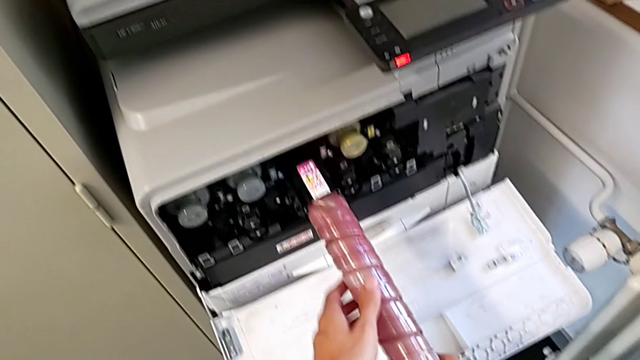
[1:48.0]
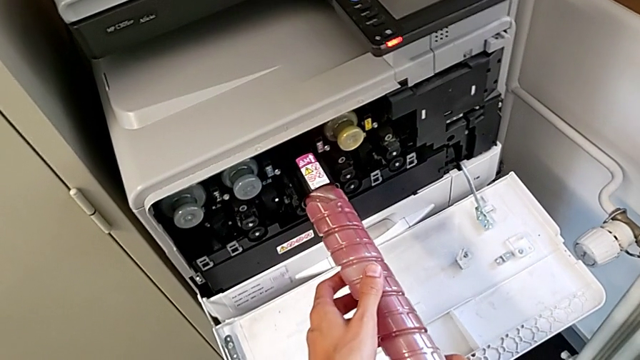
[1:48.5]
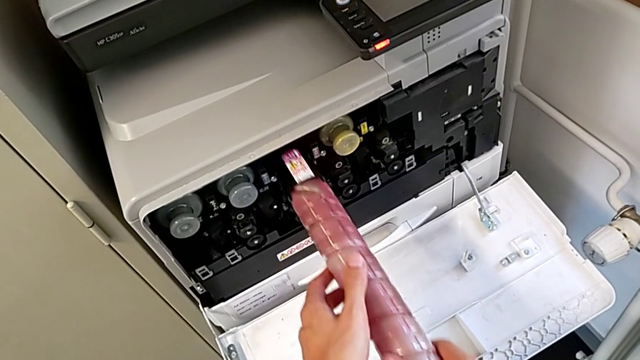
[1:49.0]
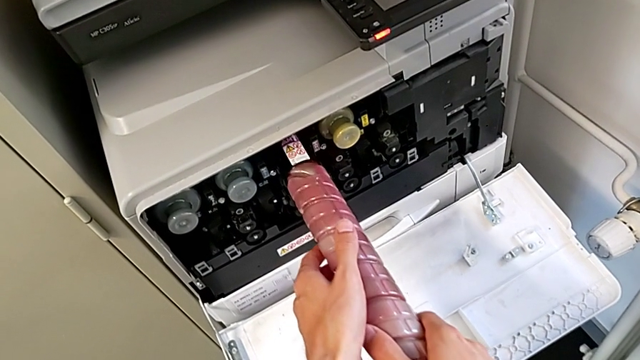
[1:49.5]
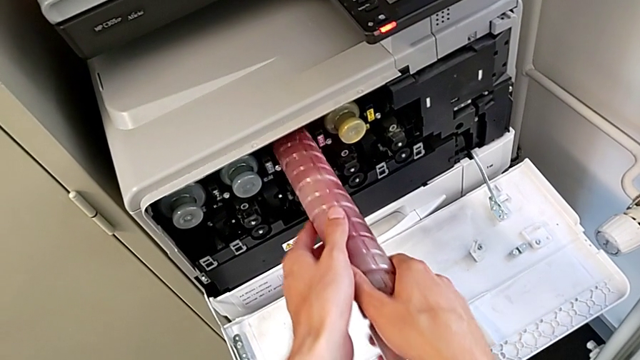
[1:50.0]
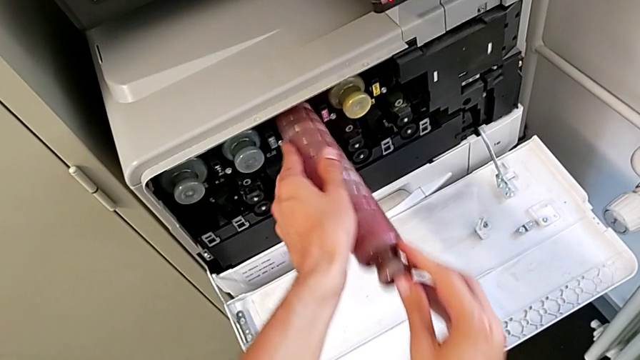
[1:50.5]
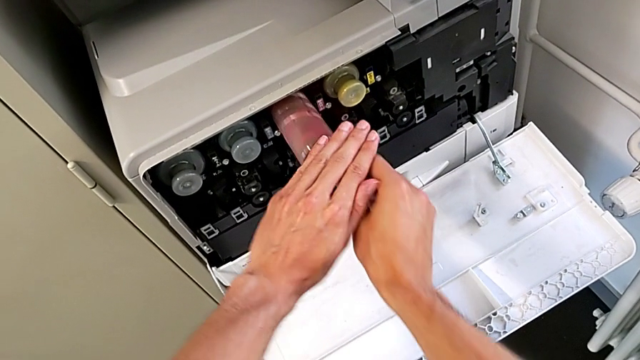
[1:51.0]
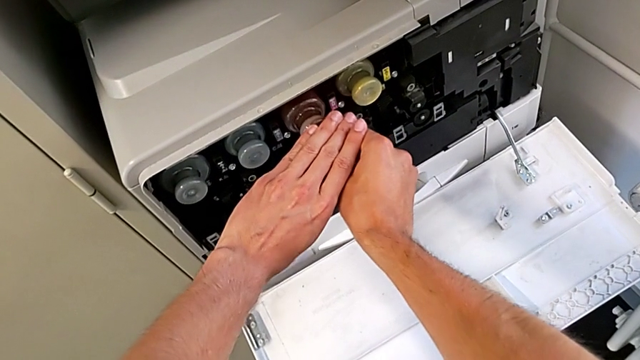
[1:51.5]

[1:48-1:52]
The camera wearer is shifting the magenta ink cartridge. They keep inserting the magenta ink cartridge.

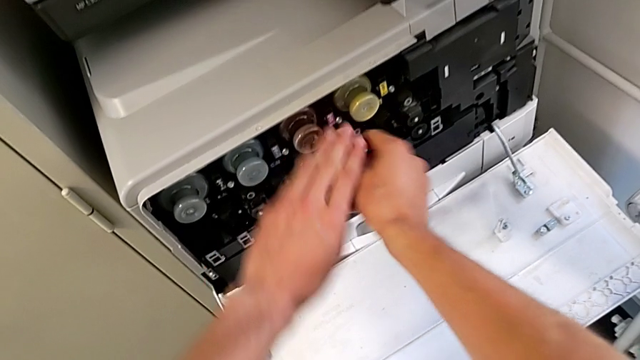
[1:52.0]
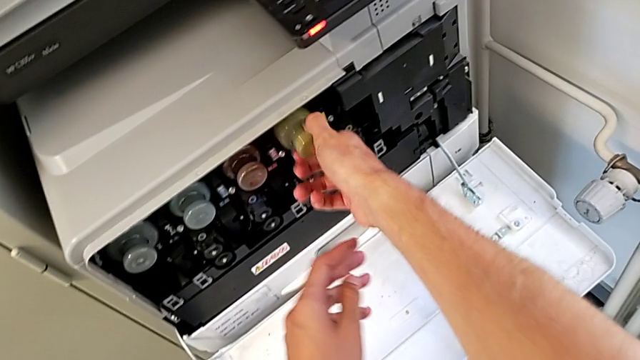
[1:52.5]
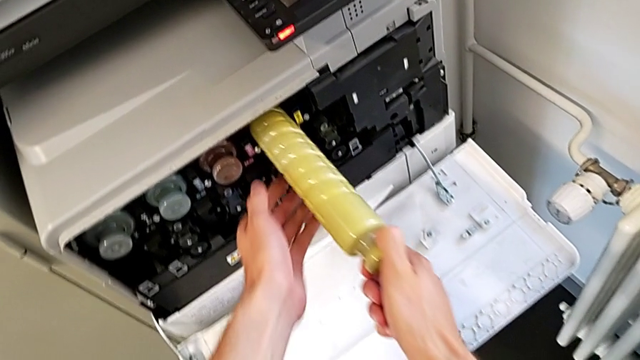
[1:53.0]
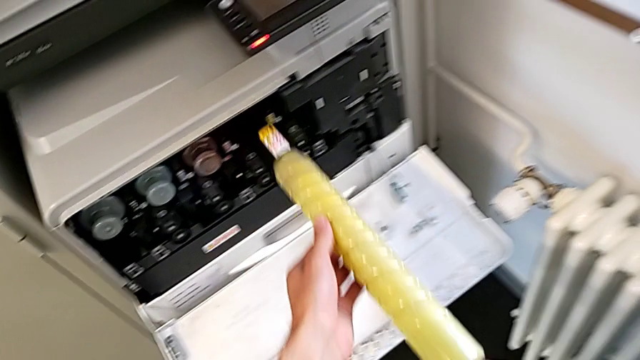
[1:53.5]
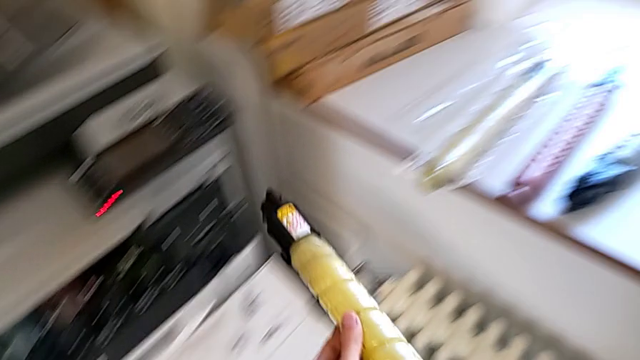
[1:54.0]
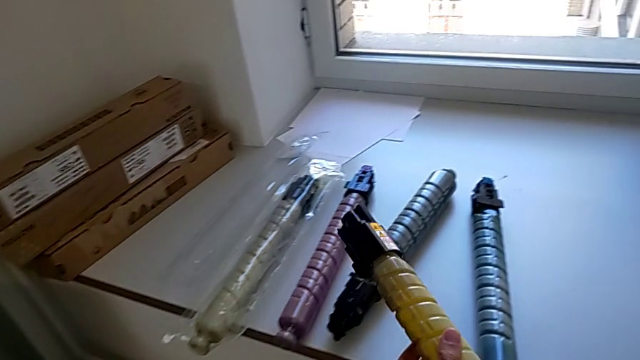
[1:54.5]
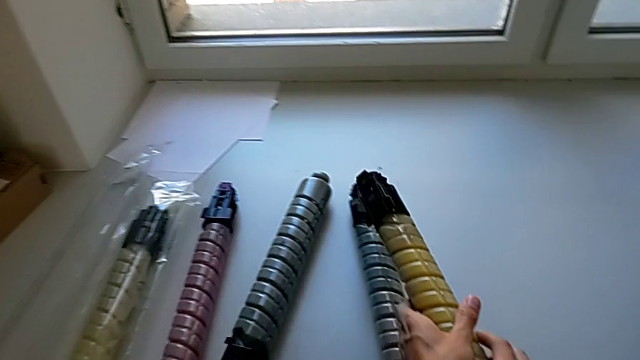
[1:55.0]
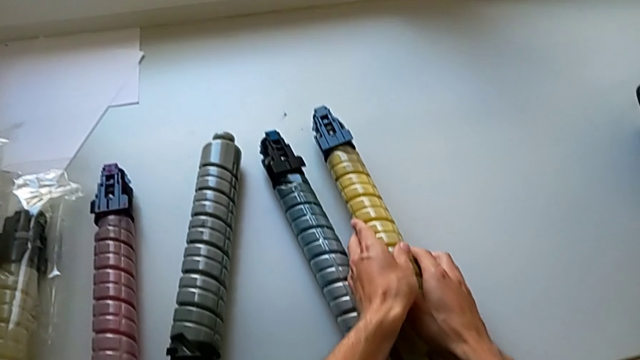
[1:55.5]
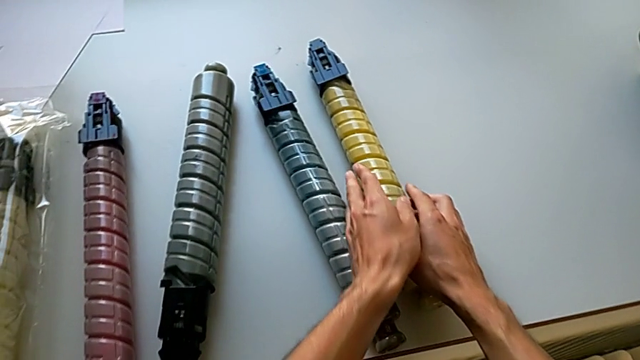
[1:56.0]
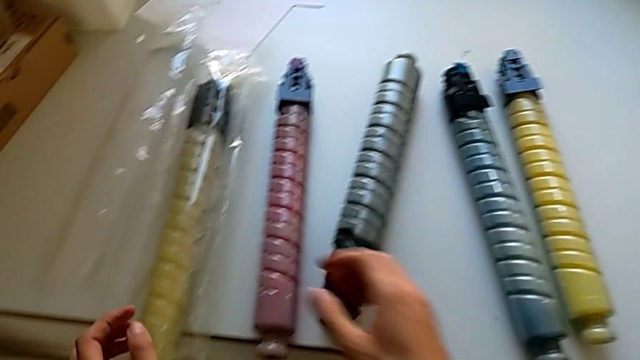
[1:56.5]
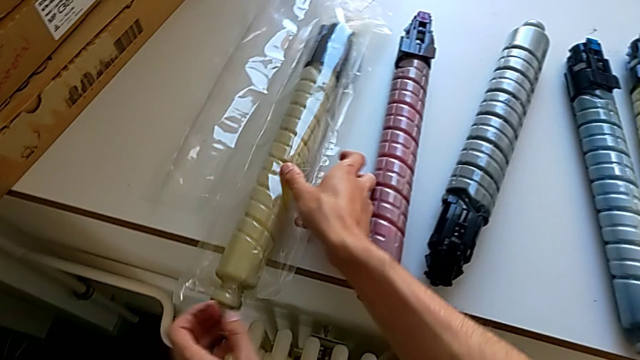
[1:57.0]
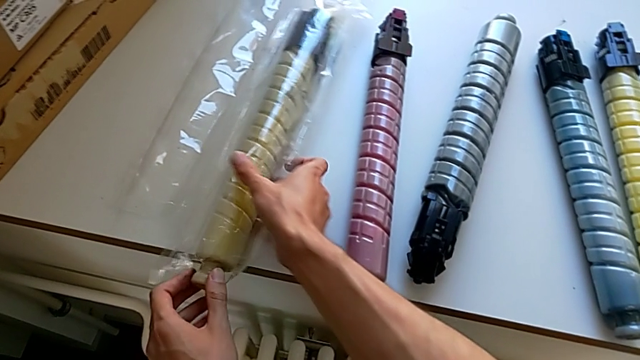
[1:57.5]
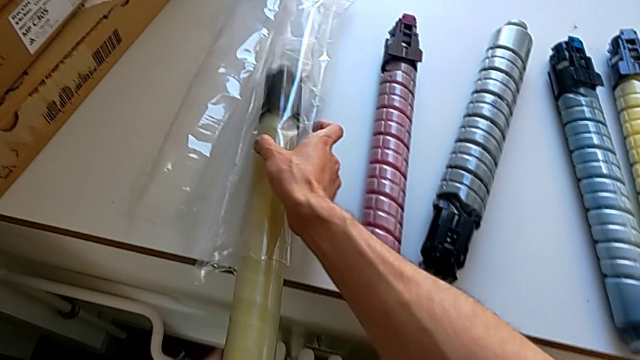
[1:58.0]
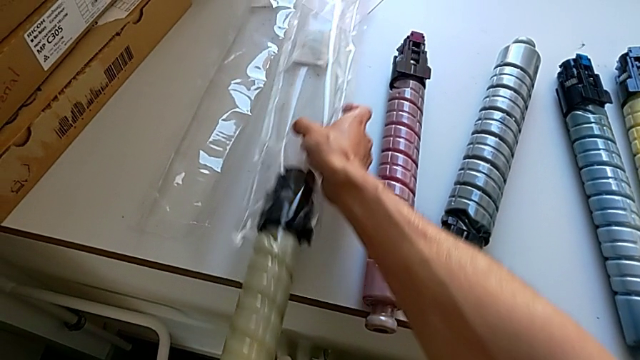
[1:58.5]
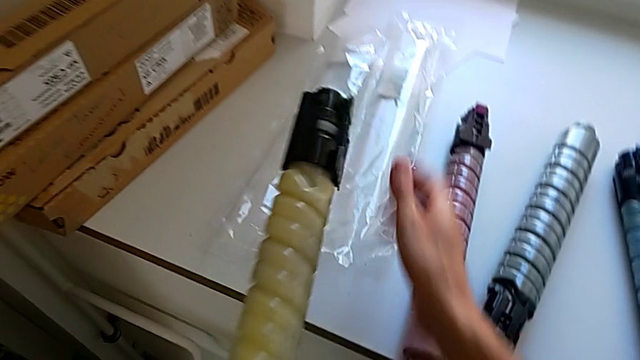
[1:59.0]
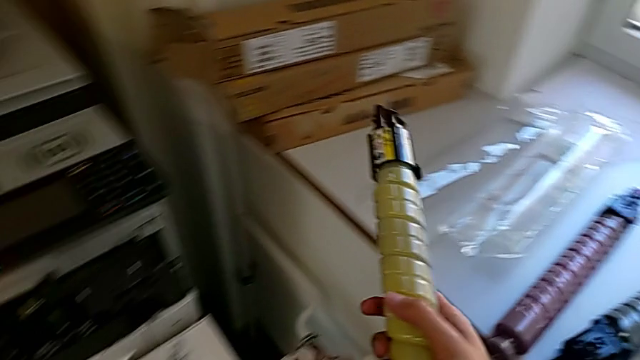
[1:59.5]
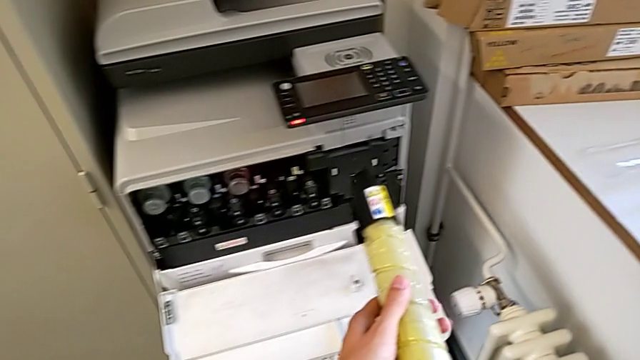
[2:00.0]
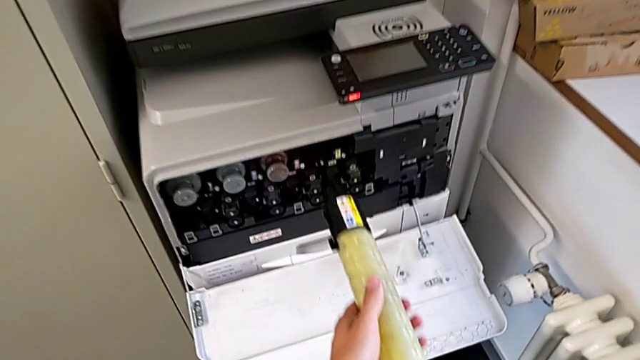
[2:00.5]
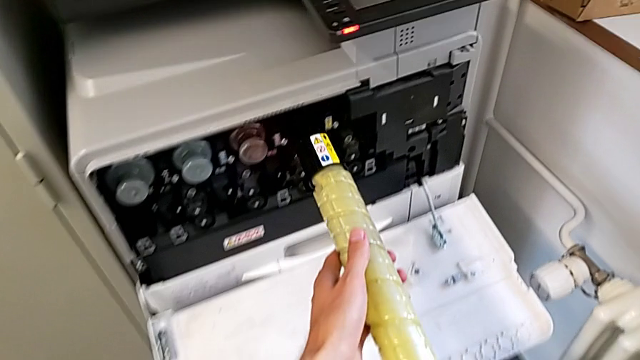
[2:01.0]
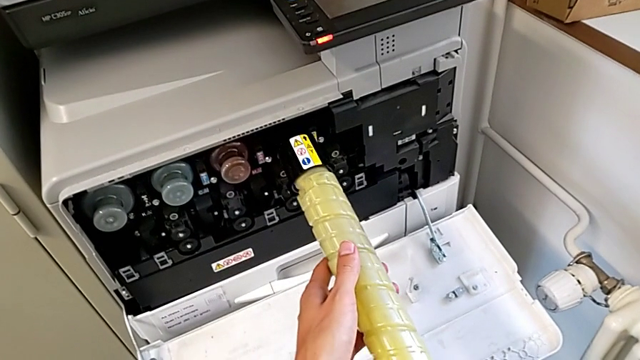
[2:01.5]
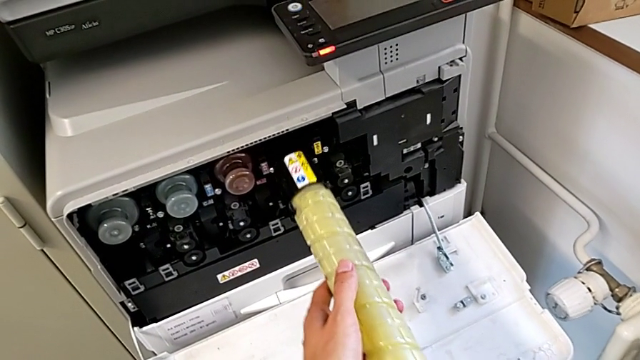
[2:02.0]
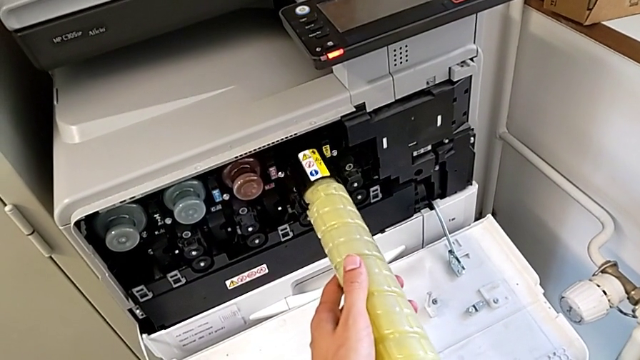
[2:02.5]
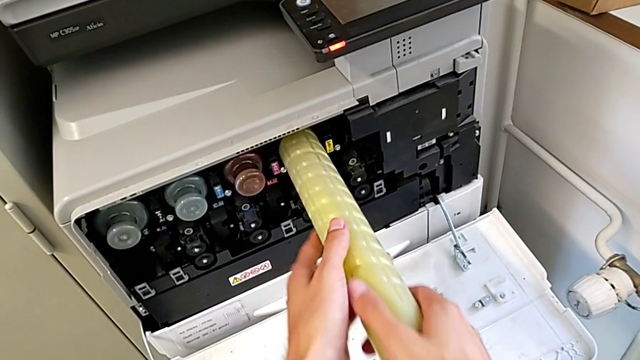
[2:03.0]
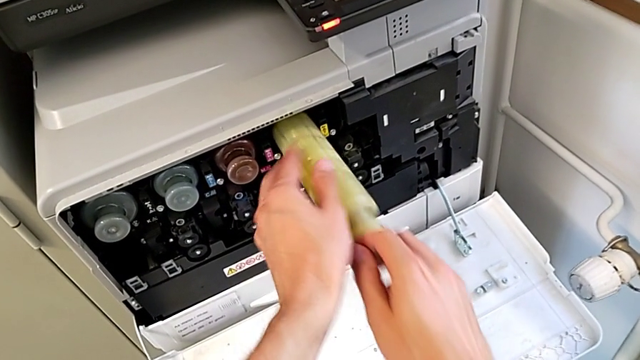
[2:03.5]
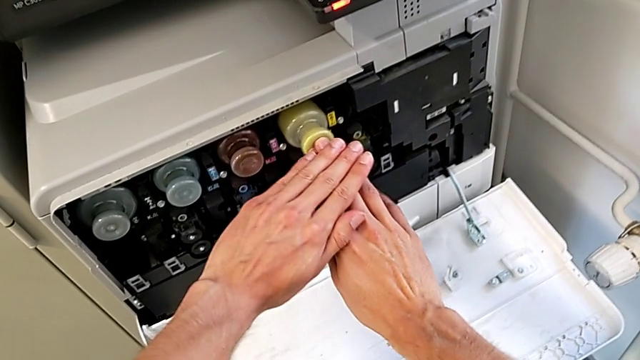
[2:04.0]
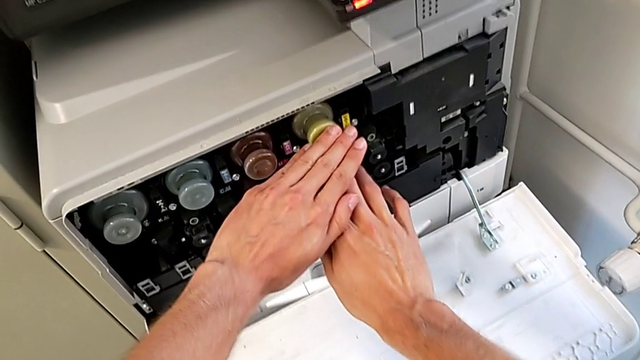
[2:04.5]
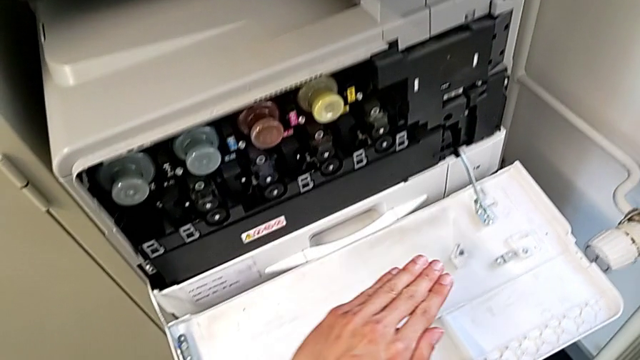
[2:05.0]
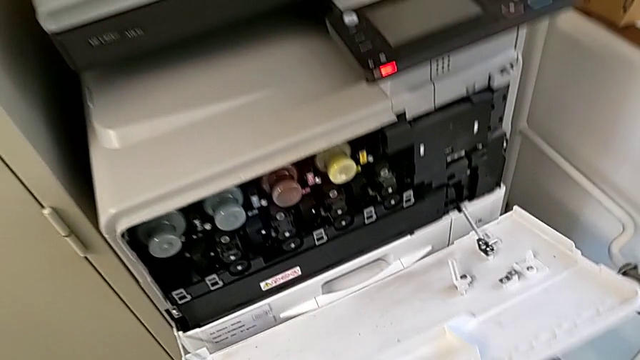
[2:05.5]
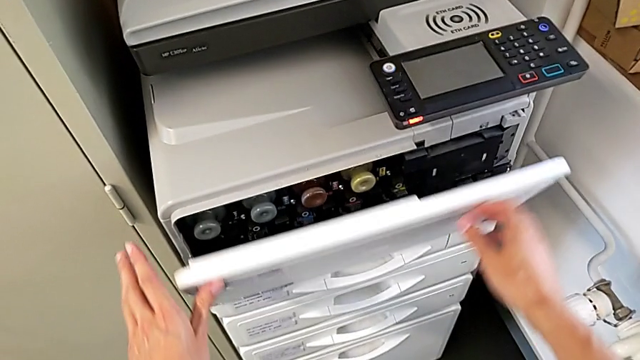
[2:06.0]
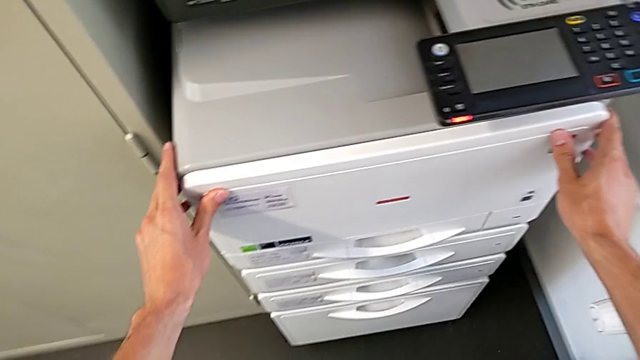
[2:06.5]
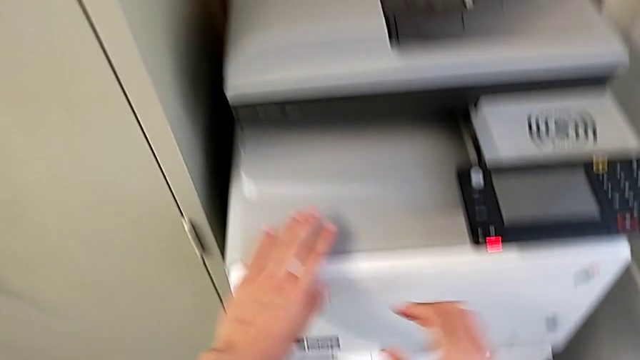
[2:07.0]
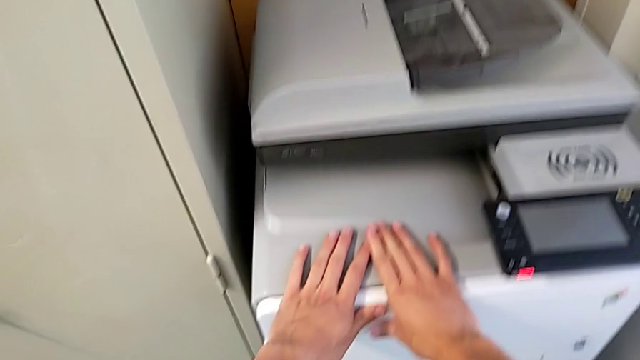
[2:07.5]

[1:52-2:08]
The camera wearer shifts the yellow ink cartridge. They pull the yellow ink cartridge, place it, grab it, withdraw it, insert it and close the cartridge gate.
